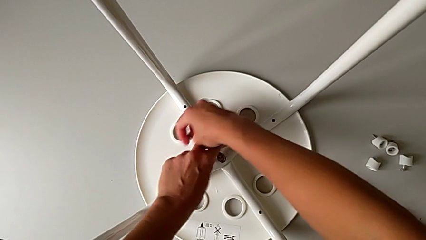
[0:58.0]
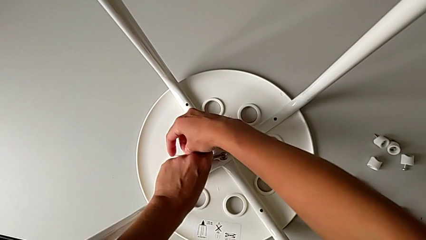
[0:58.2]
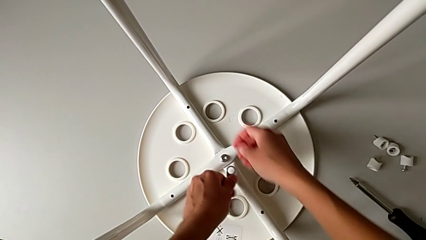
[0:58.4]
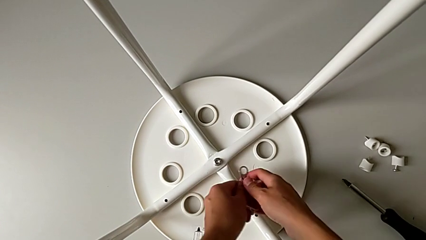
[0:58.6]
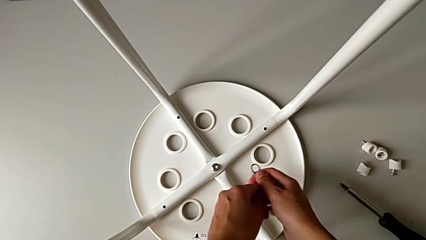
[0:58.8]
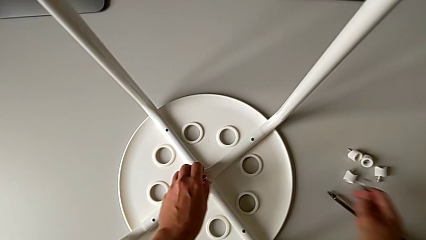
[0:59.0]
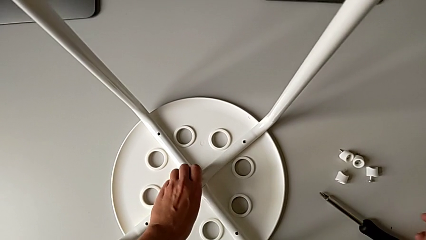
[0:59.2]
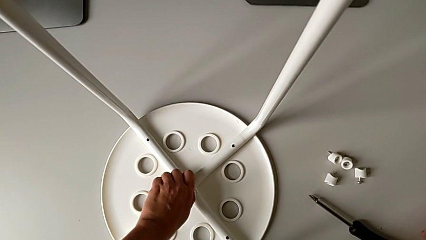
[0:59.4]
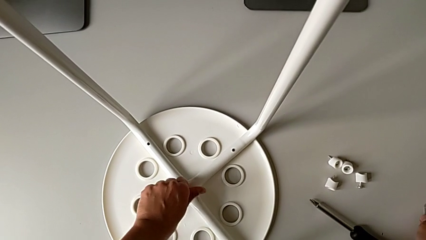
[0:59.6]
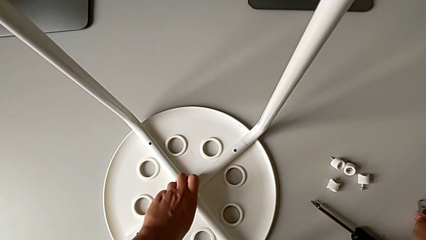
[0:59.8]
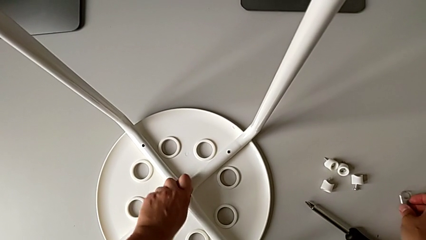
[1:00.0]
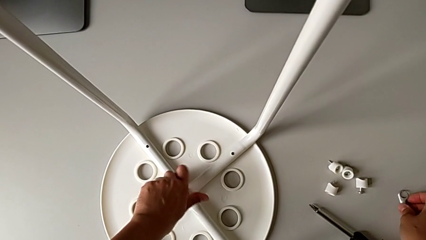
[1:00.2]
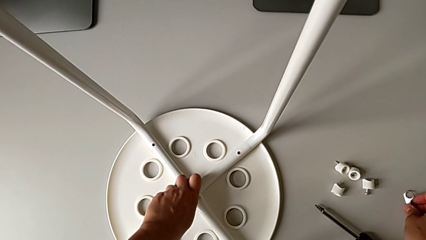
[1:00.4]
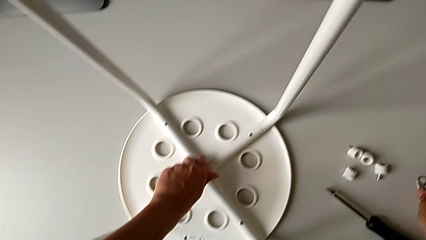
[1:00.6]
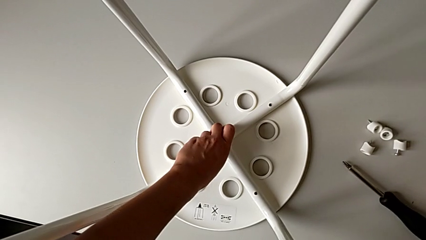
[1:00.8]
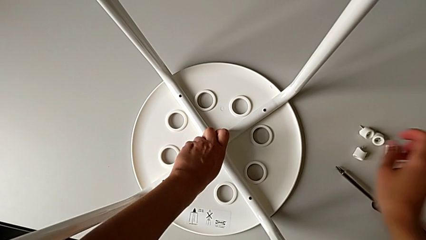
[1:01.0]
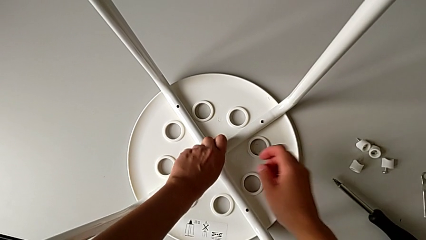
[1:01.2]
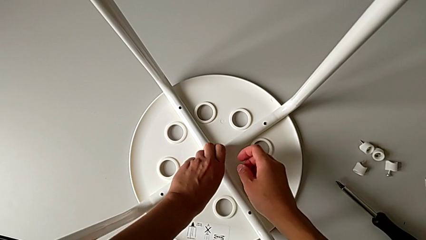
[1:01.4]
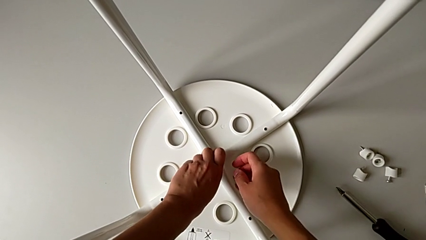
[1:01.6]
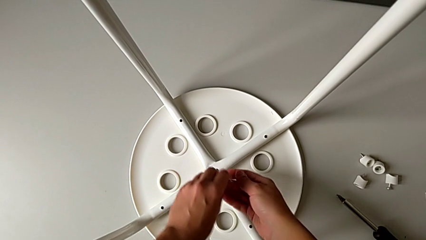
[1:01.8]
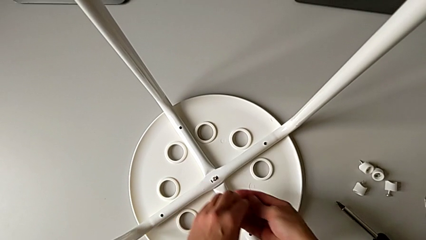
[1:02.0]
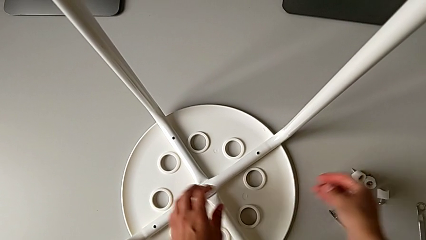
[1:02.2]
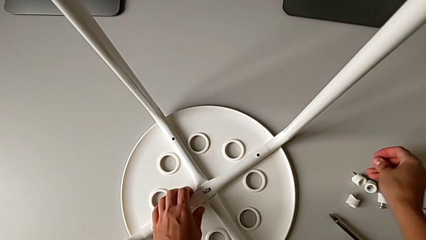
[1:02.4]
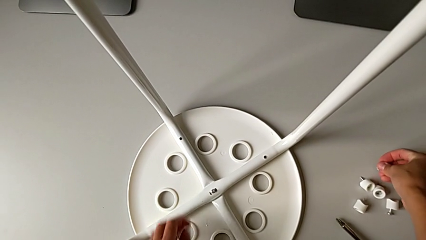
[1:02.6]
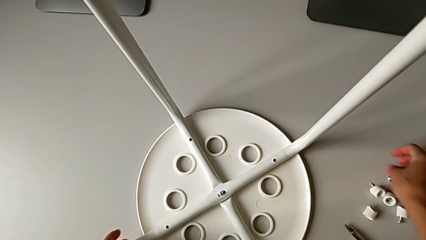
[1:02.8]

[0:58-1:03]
The camera wearer is unscrewing the middle hex nut. They place the hexagonal wrench with the right hand, unscrew the middle hex nut with the left hand and disassemble it with the right hand.

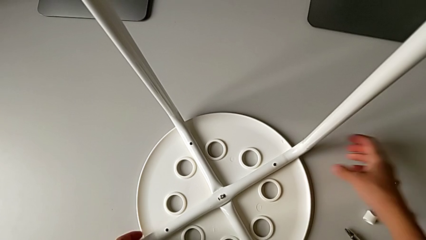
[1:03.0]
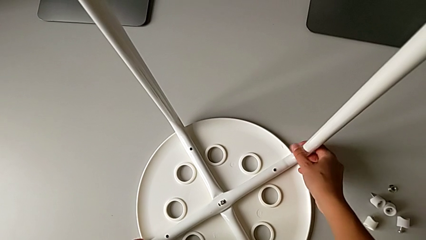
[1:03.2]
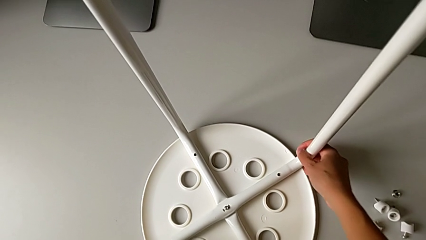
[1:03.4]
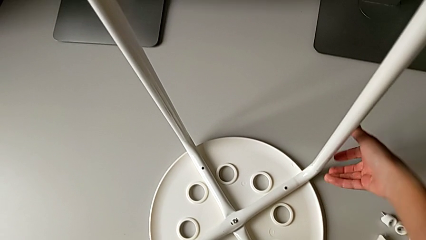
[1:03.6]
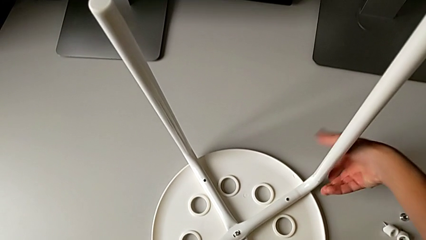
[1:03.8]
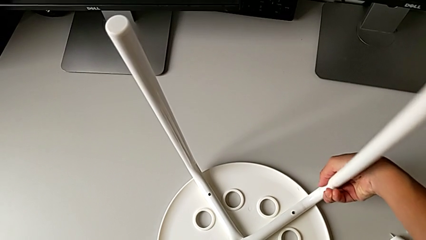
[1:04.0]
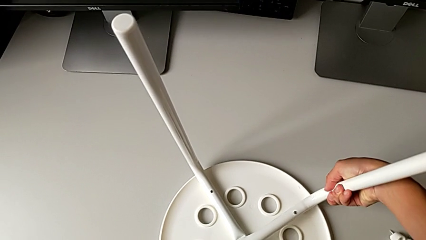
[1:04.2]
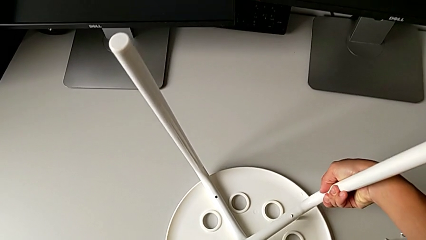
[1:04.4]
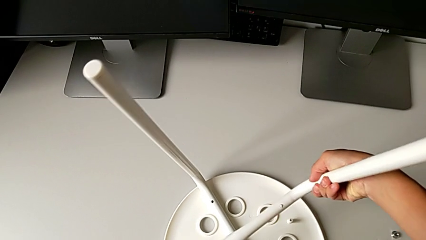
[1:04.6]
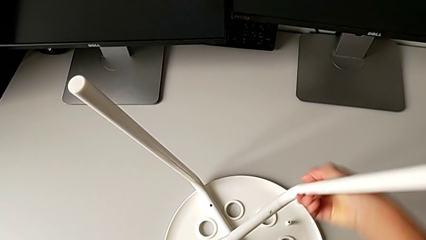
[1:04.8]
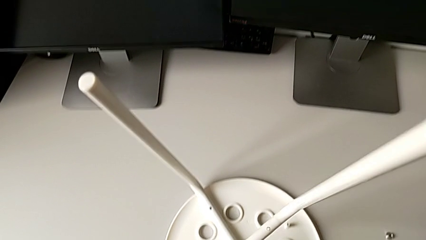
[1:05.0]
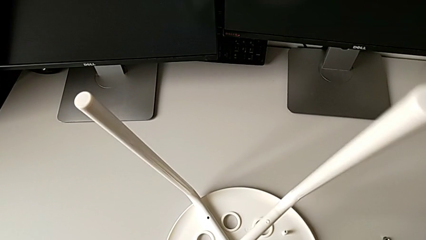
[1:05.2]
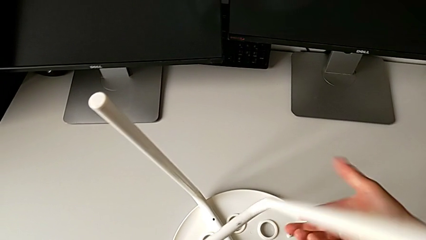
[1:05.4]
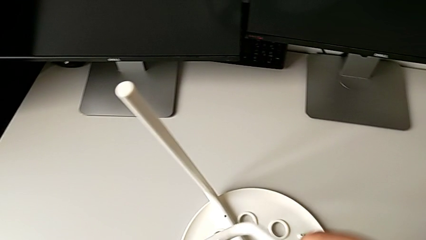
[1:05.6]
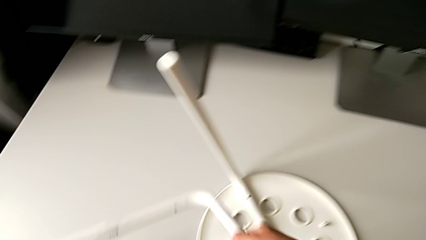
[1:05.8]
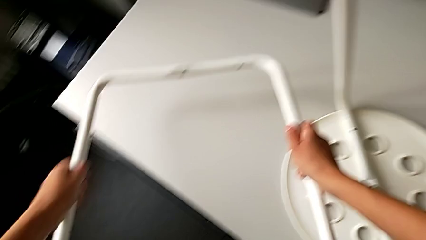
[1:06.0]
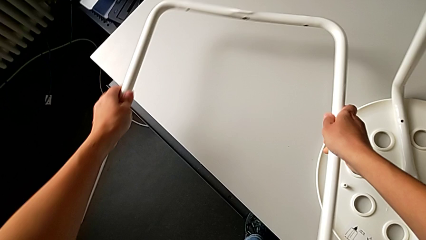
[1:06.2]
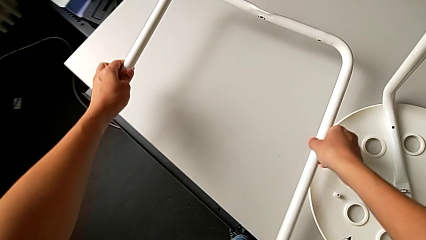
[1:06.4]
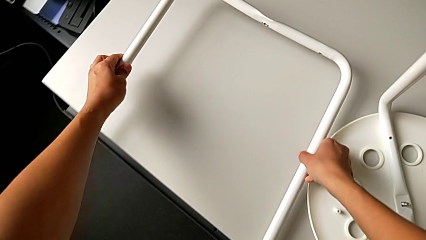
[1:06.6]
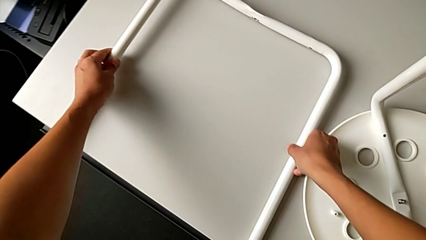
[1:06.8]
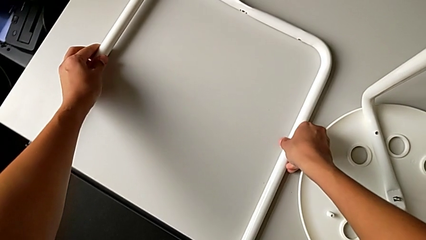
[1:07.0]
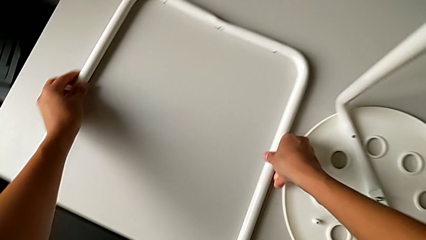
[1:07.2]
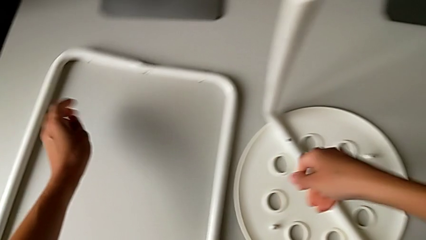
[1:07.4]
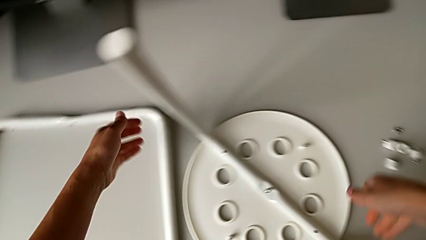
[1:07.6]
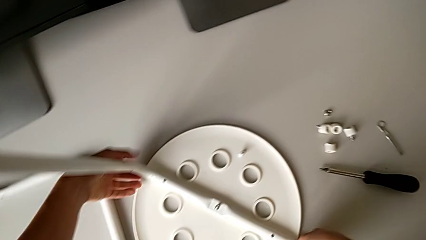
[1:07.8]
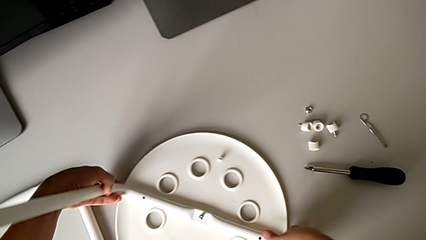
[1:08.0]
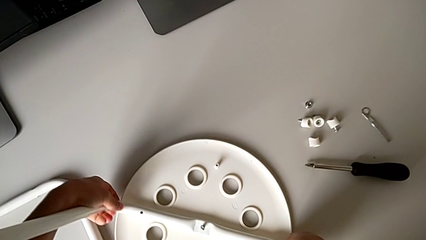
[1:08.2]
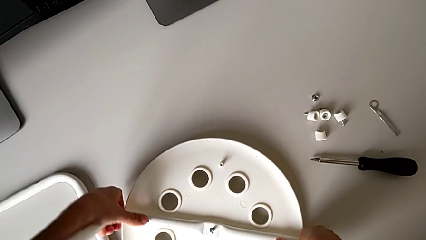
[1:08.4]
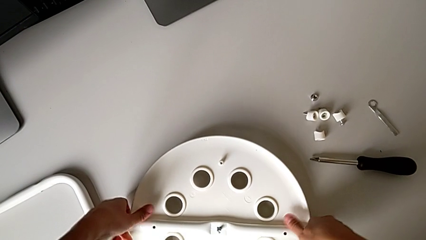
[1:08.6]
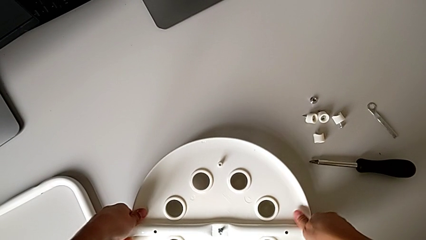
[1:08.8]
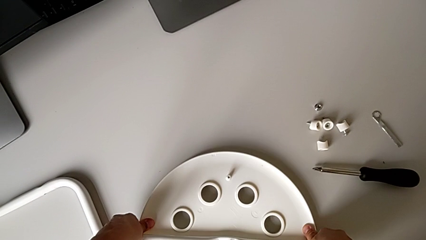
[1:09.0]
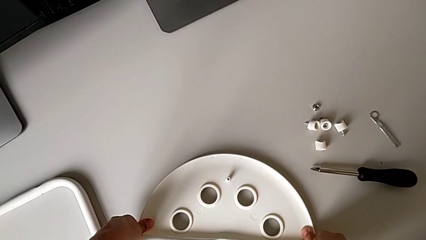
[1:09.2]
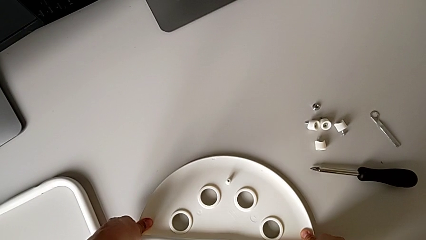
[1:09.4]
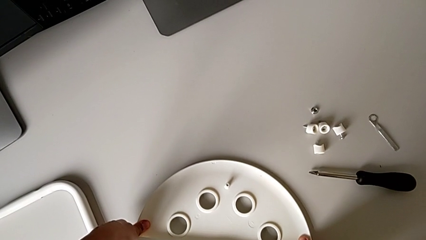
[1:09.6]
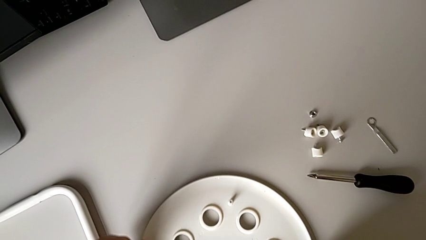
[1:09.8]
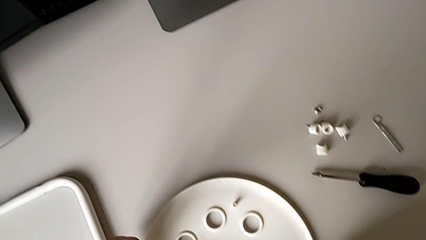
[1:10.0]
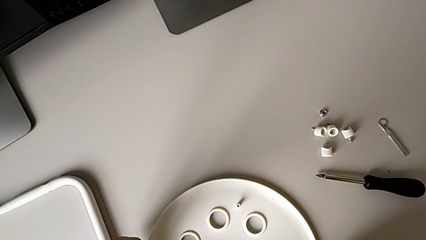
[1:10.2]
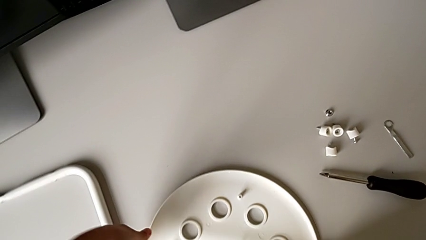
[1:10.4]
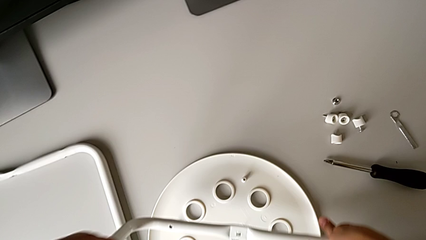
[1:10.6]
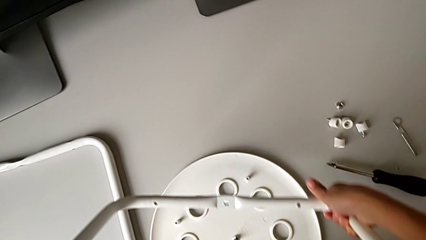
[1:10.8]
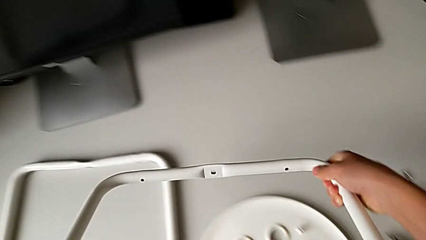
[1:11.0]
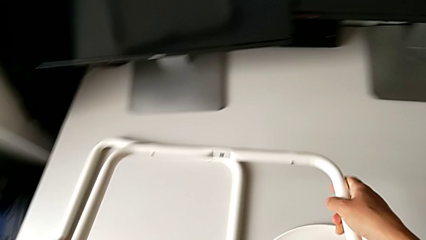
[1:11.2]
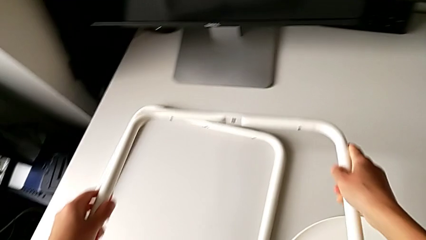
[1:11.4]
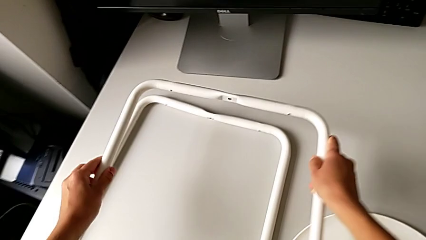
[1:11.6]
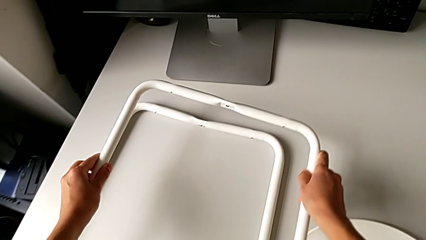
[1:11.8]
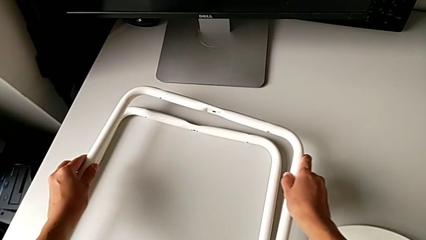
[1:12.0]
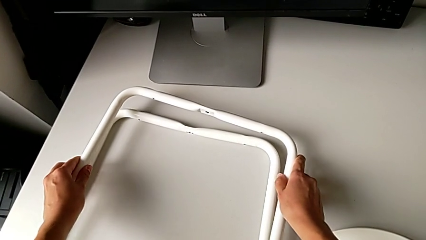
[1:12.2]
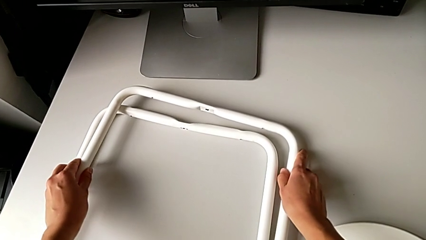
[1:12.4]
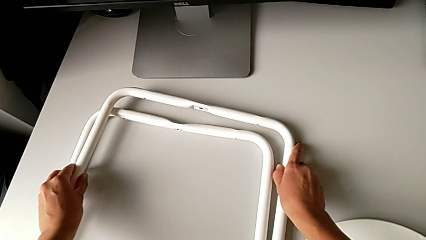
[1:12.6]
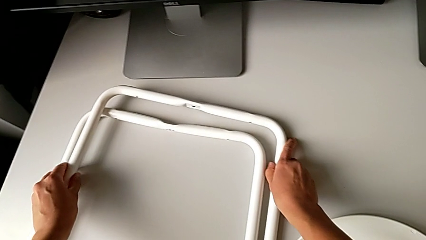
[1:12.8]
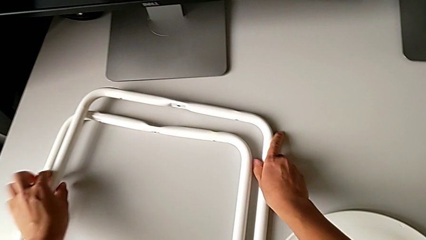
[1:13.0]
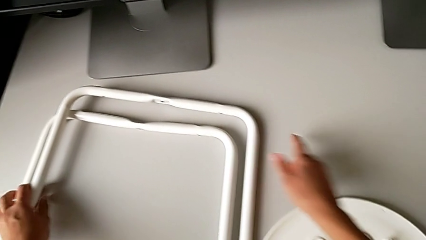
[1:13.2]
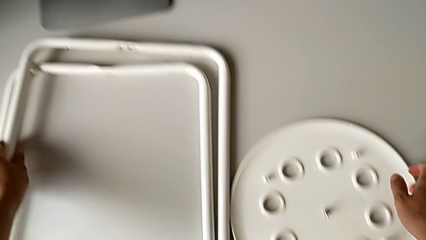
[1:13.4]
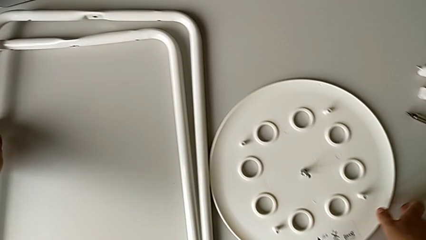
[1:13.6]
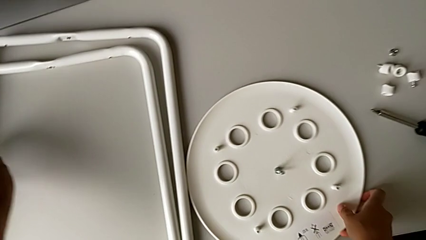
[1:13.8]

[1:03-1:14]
The camera wearer is disassembling the legs. They grab the first leg with the right hand, disassemble it and drop it with the left hand. They grab the second leg and disassemble it, all with the left hand, lift it with the right hand, drop it and grab the middle bolt with the right hand.
